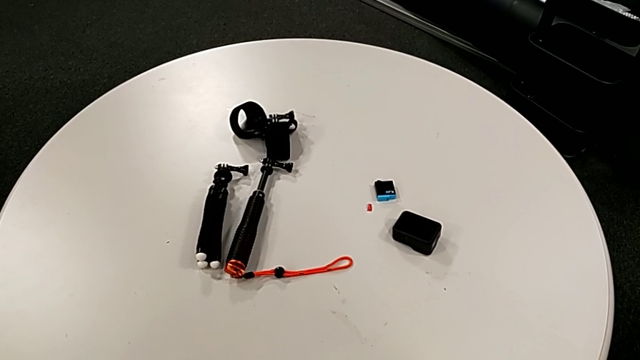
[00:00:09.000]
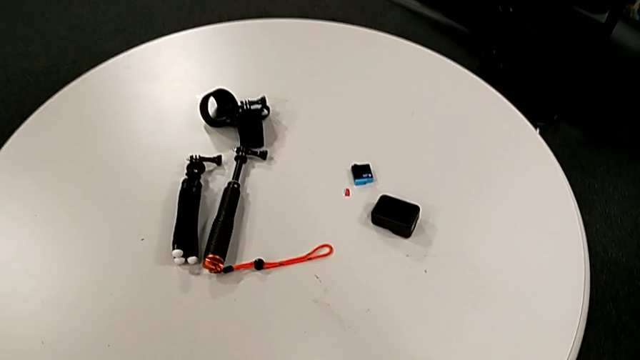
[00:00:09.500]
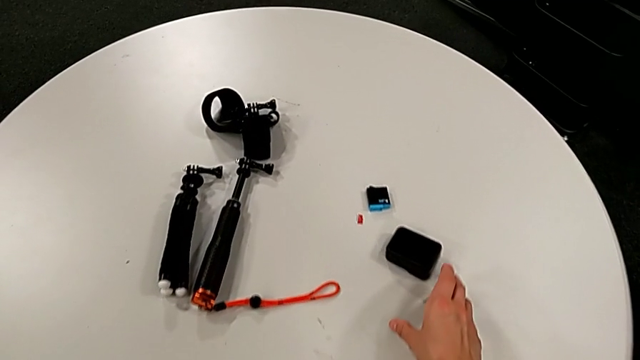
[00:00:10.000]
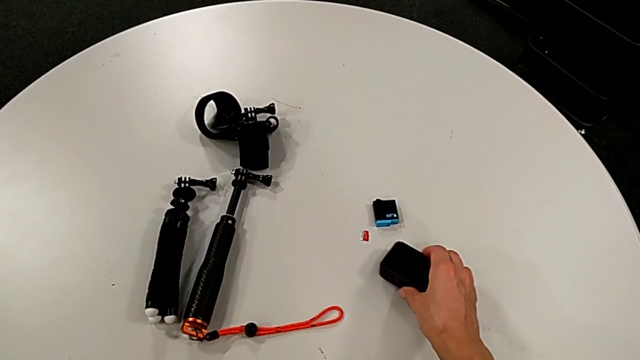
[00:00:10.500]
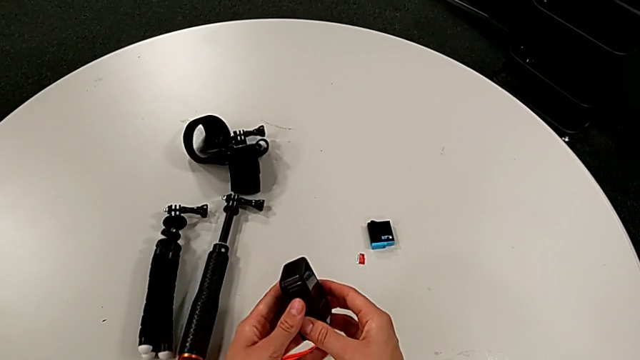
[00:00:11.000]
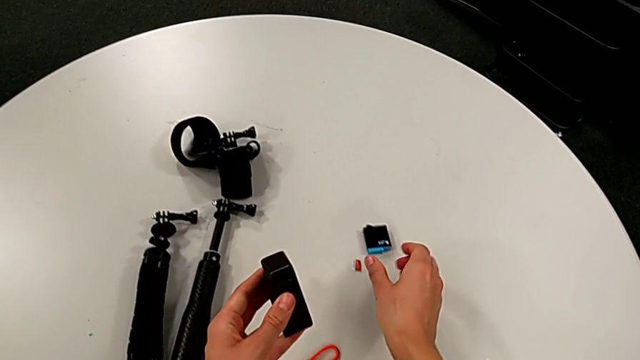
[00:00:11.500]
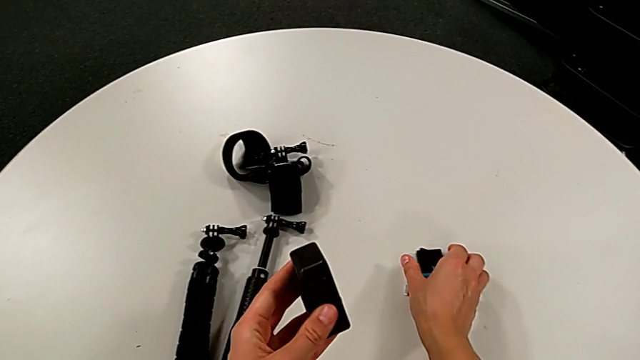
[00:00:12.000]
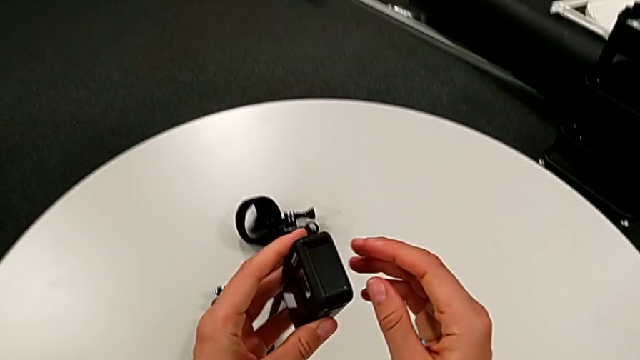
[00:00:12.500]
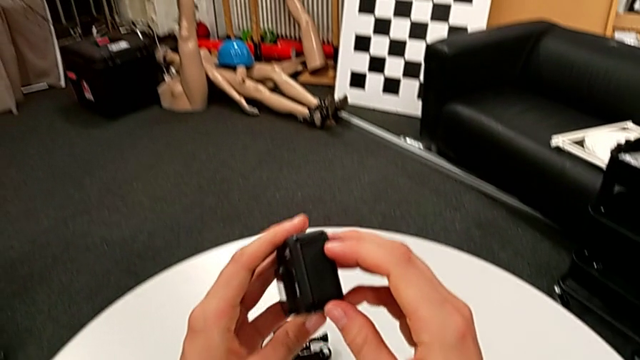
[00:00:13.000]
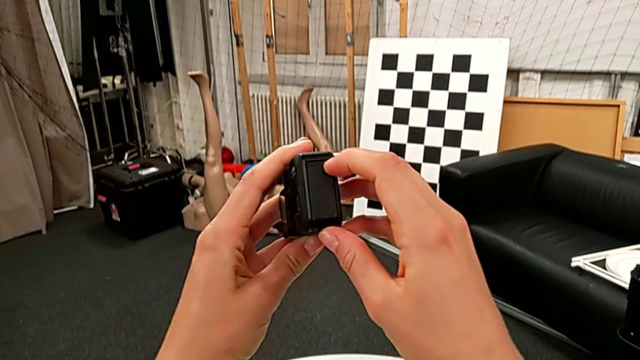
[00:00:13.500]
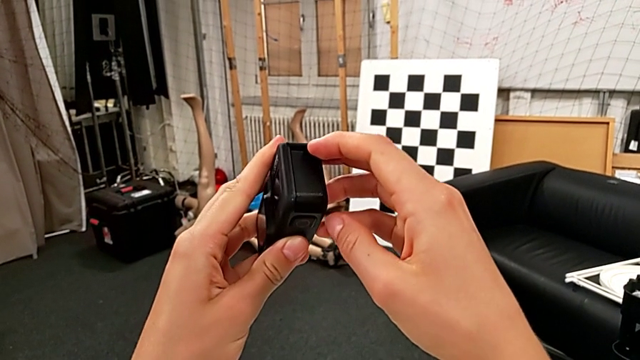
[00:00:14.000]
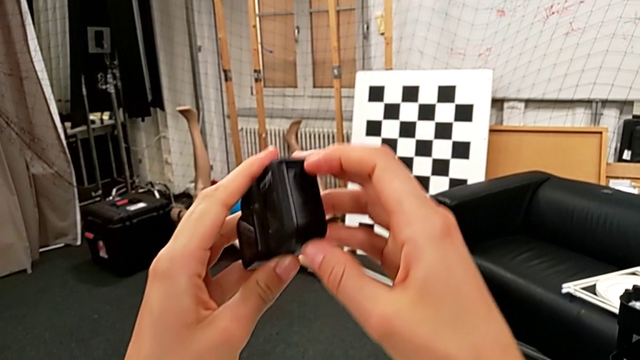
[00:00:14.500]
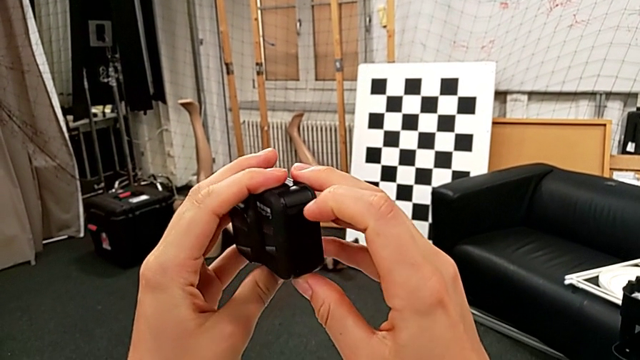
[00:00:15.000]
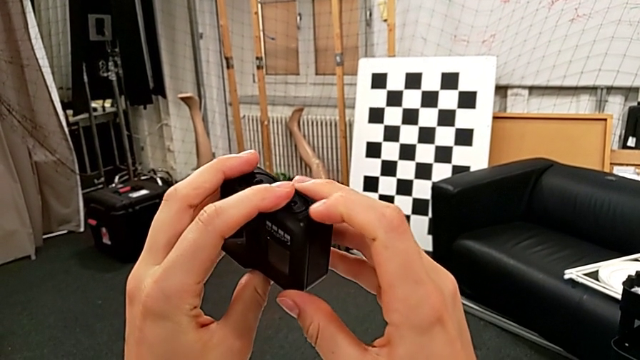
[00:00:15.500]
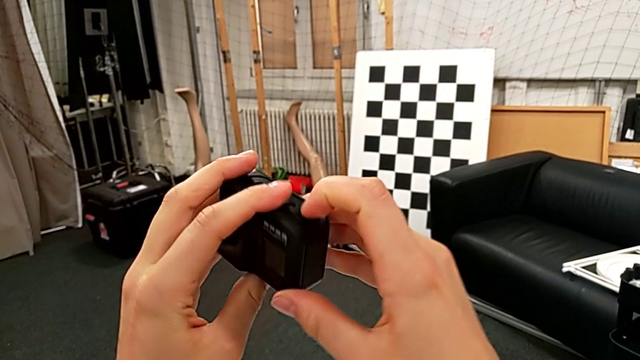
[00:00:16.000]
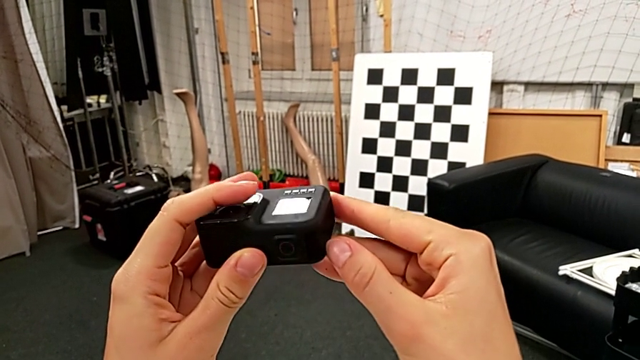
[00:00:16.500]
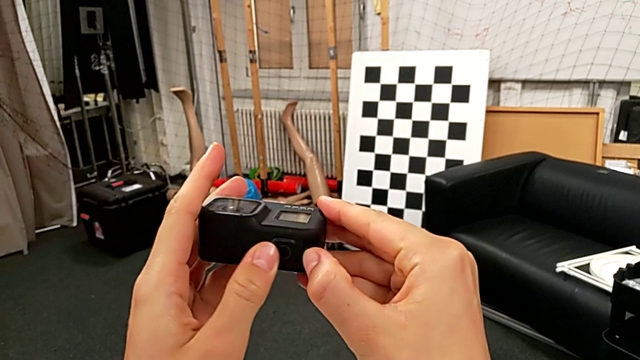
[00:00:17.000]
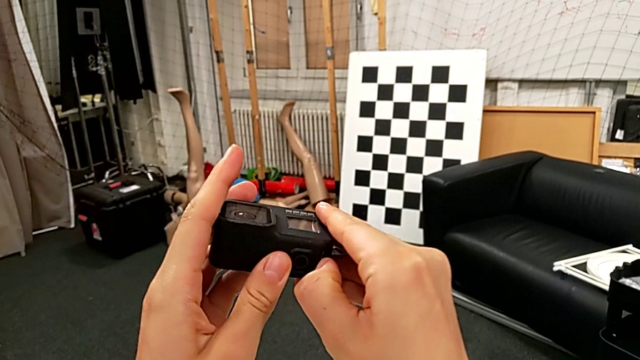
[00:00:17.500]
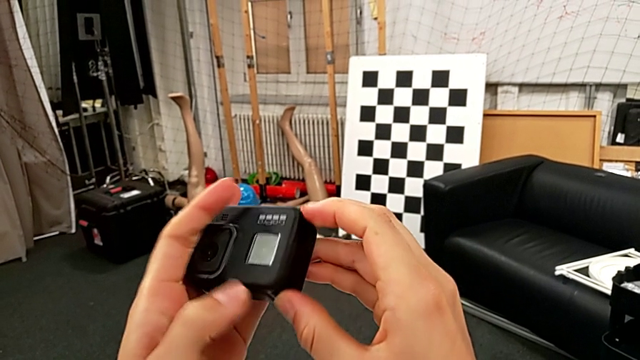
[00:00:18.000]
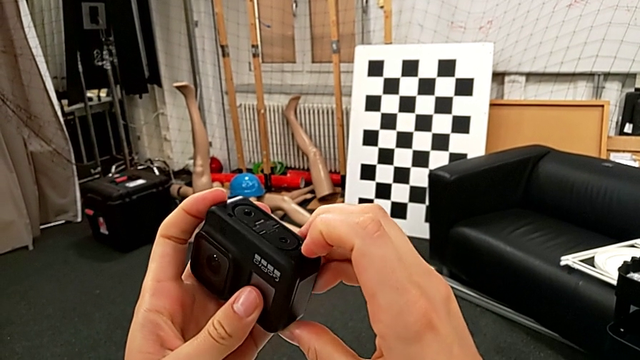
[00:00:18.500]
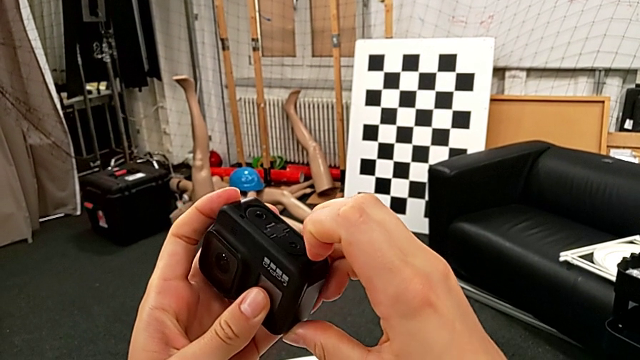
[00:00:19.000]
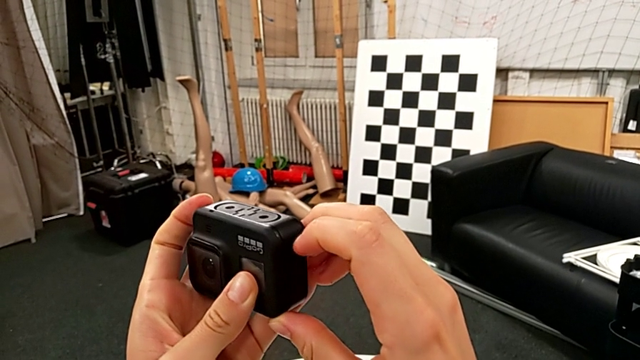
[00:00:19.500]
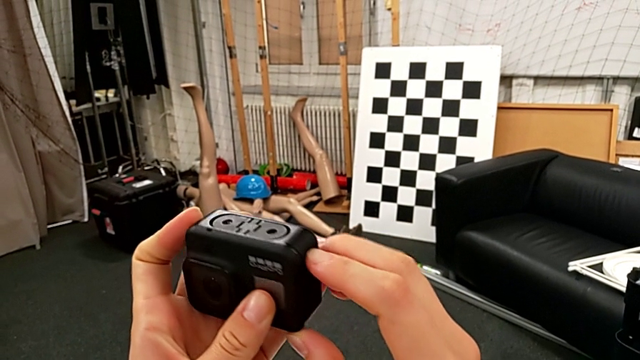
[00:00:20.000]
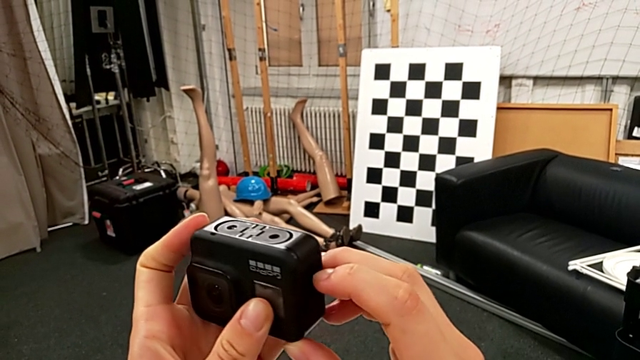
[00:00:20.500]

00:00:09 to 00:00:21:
The camera wearer is exchanging the GoPro's battery. They lift the GoPro, inspect it, touch the battery door, wrongly pull the bottom battery door, rotate the GoPro and pull the battery door.

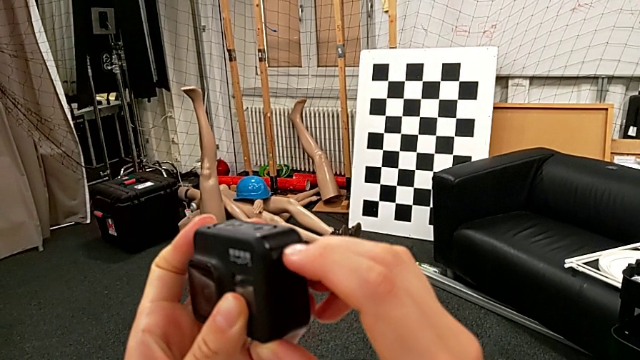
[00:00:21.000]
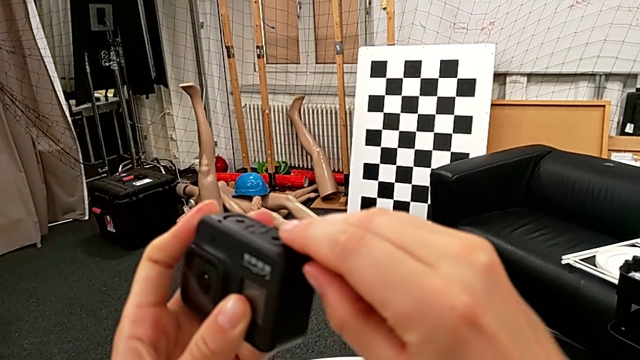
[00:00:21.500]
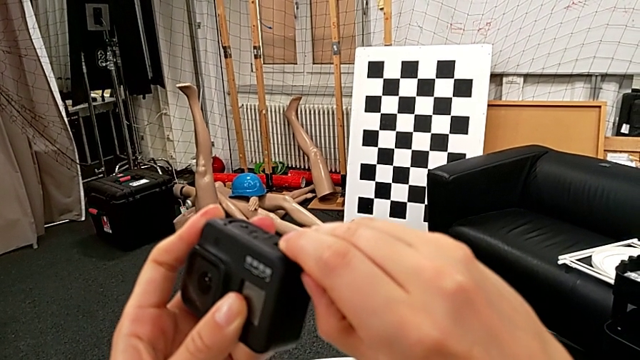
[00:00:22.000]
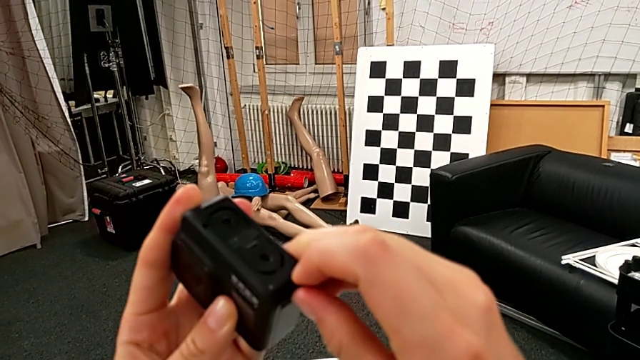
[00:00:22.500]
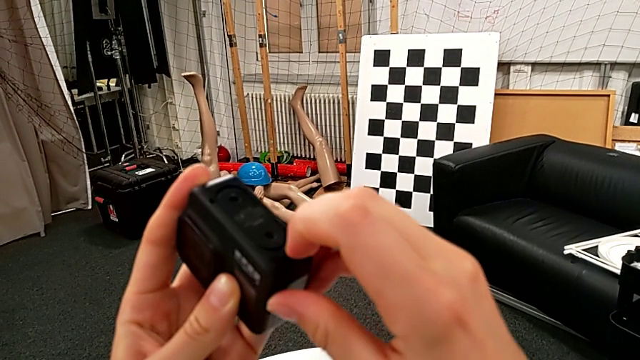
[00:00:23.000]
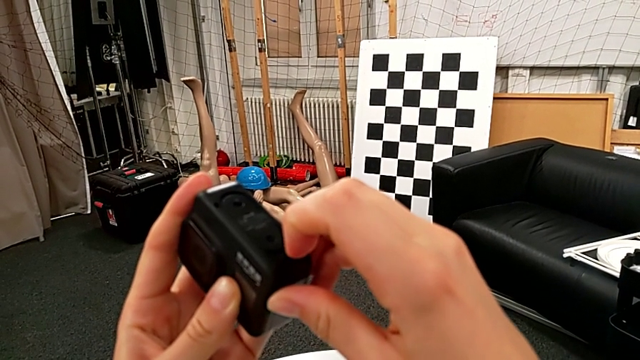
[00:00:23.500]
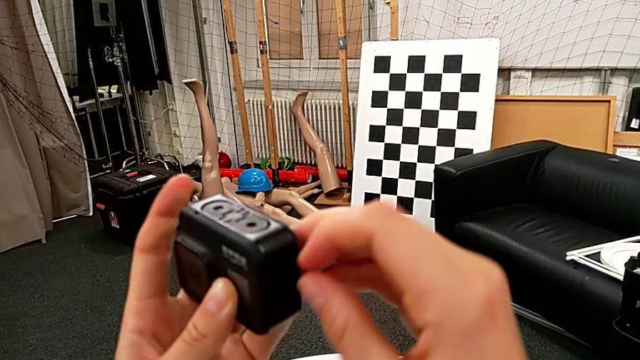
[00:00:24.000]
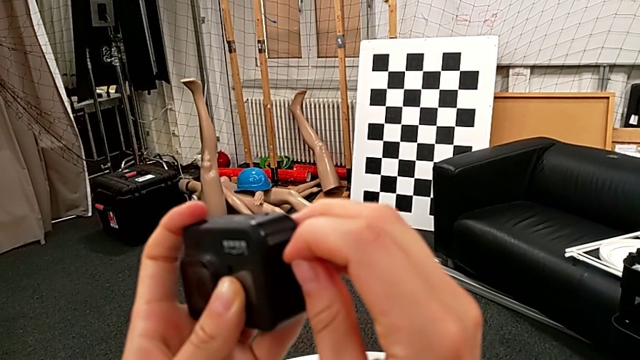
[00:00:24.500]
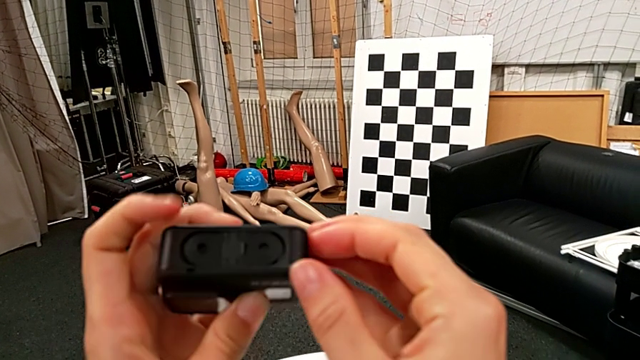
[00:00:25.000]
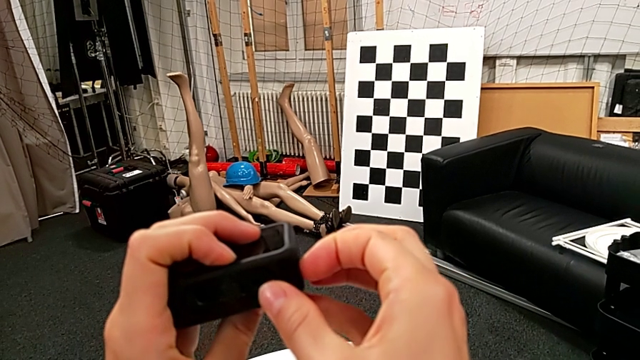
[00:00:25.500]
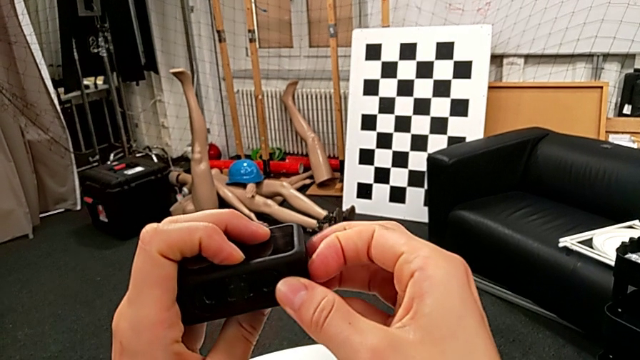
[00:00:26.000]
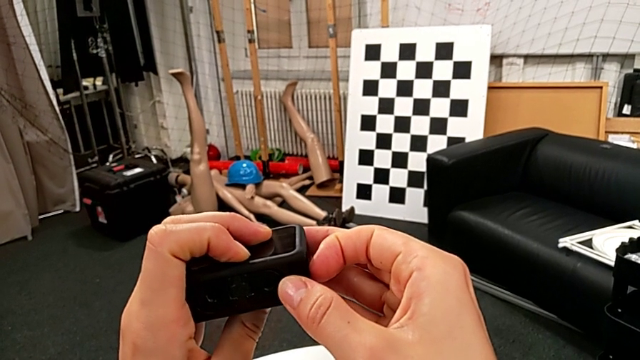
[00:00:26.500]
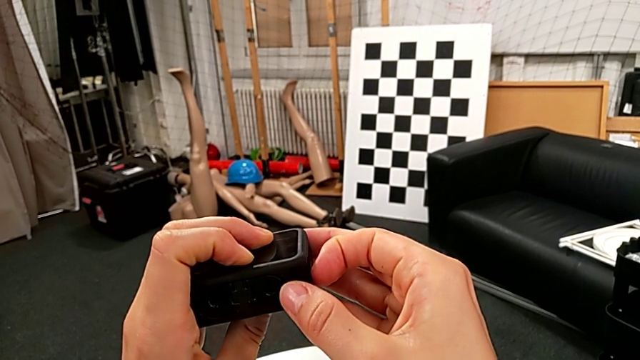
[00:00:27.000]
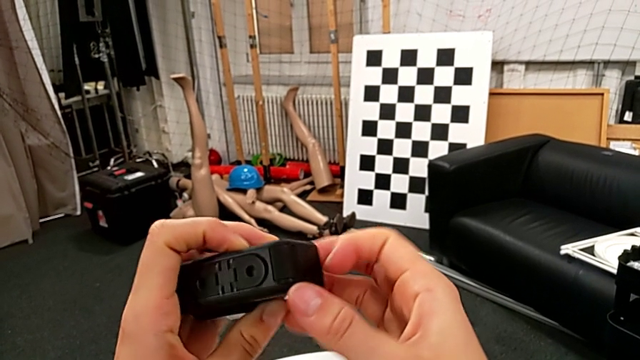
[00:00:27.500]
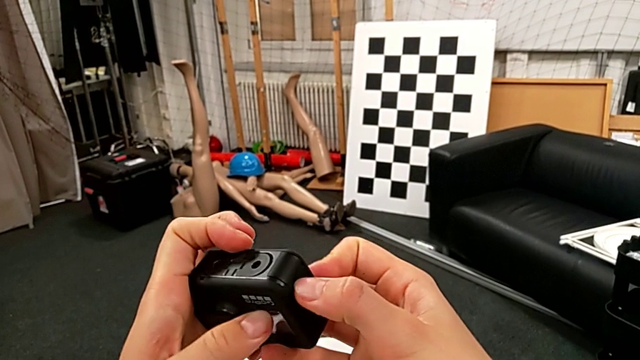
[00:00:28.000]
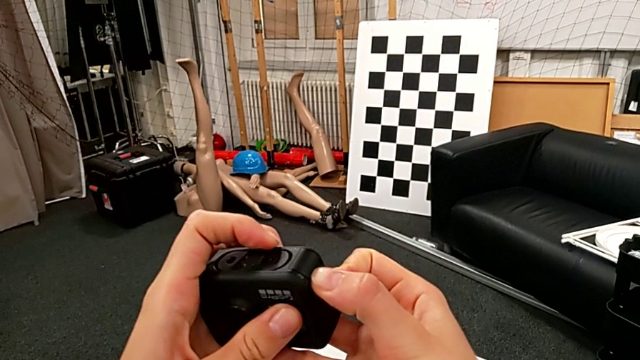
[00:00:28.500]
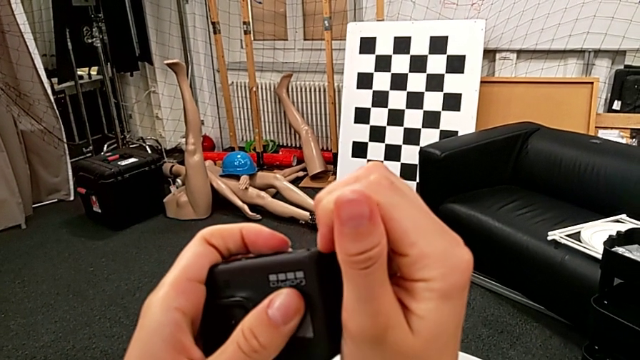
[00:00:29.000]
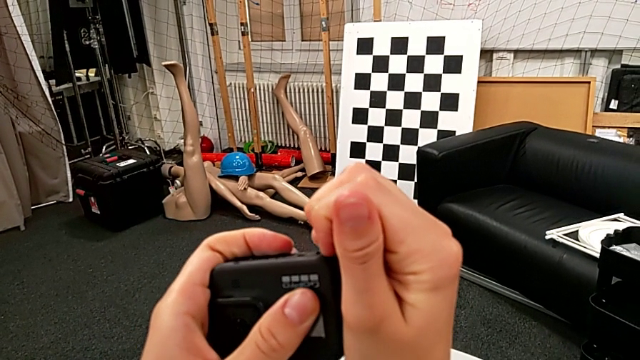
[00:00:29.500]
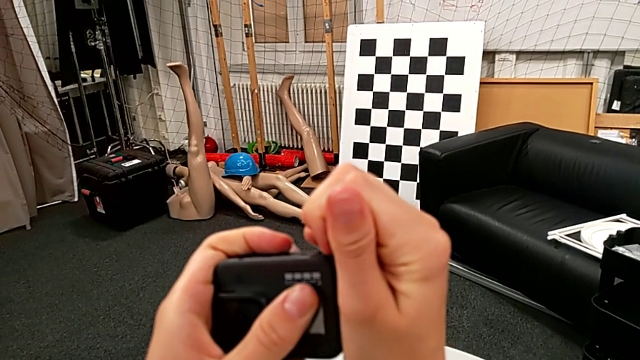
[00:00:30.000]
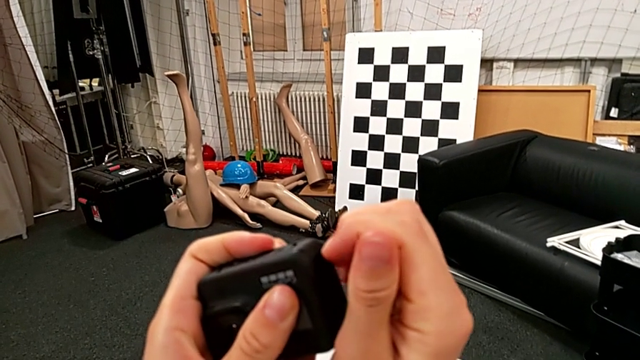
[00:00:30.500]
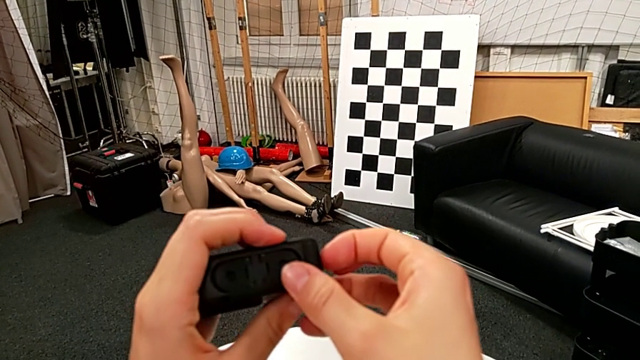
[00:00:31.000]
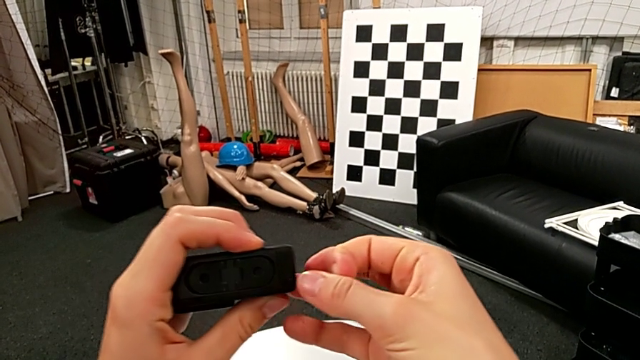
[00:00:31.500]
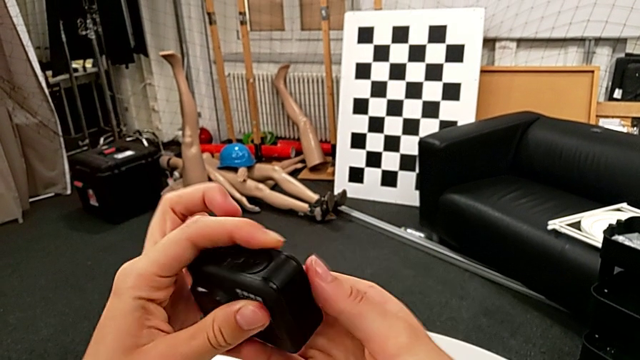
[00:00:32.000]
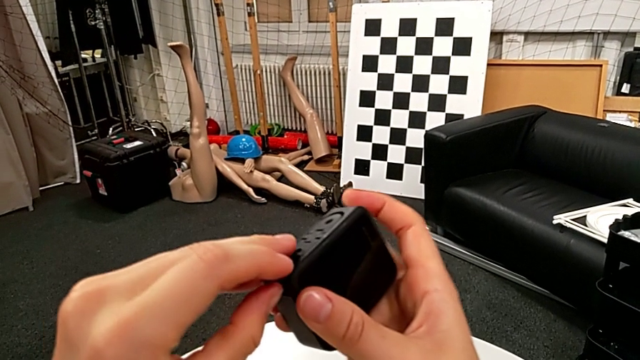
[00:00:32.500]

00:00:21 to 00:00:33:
The camera wearer is exchanging the GoPro's battery. They pull the battery door, inspect the top battery door, rotate the GoPro, pull the battery door, rotate the GoPro, pull the battery door and rotate the GoPro.
